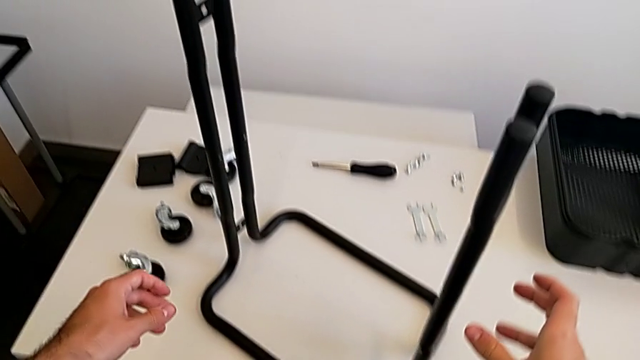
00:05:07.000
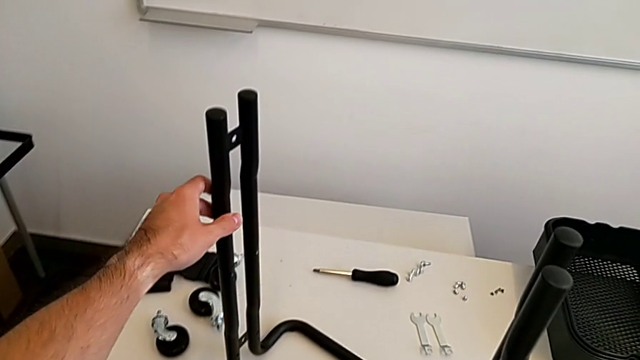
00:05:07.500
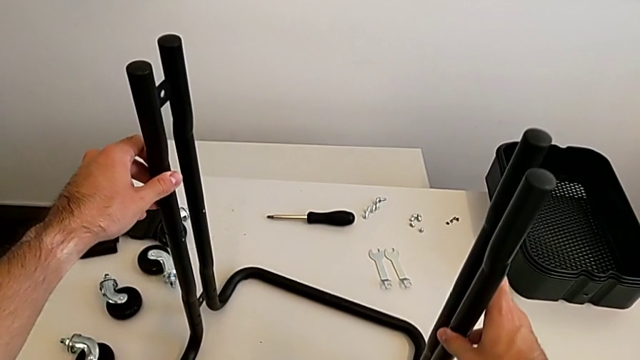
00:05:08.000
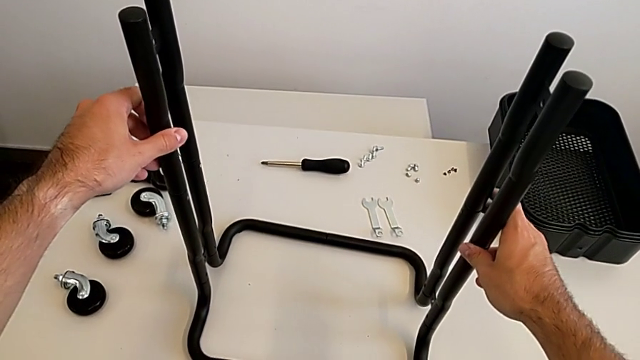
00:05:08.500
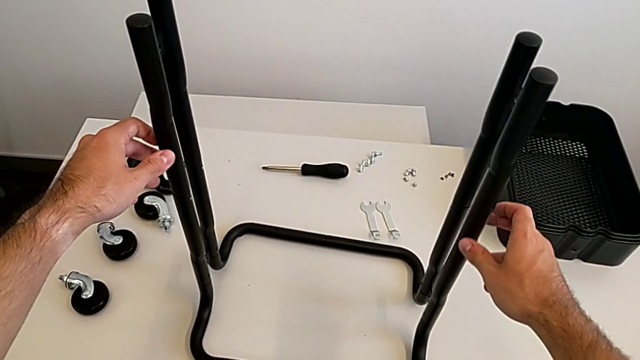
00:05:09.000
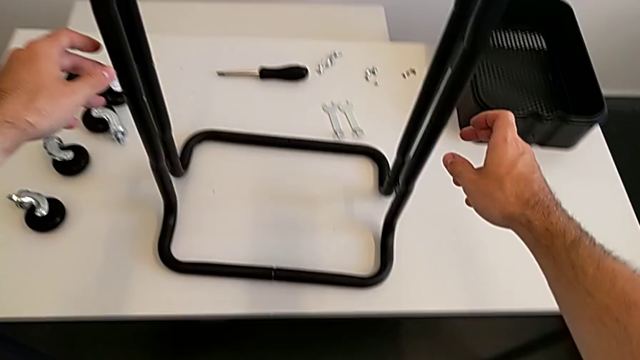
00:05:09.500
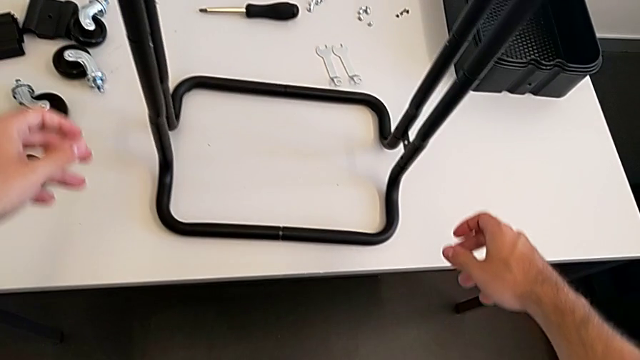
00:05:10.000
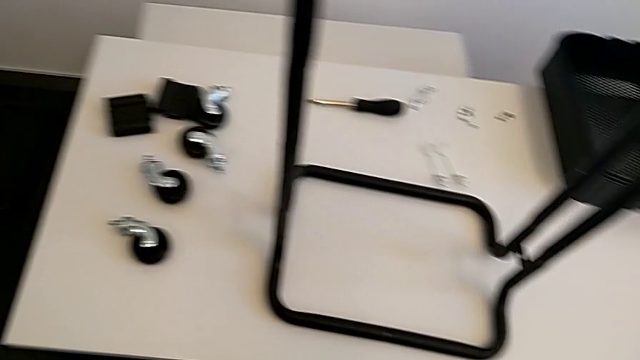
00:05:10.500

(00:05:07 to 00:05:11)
The camera wearer is assembling the side frames onto the base frame. They grab the base and rotate it.

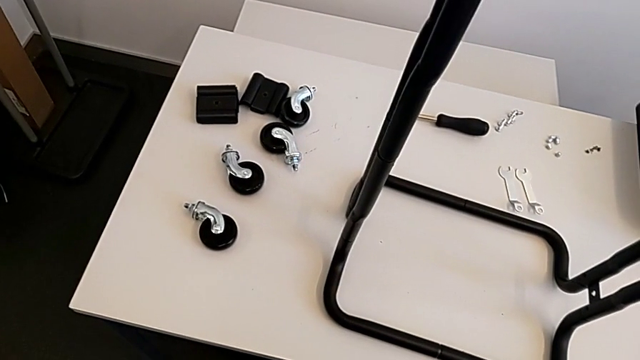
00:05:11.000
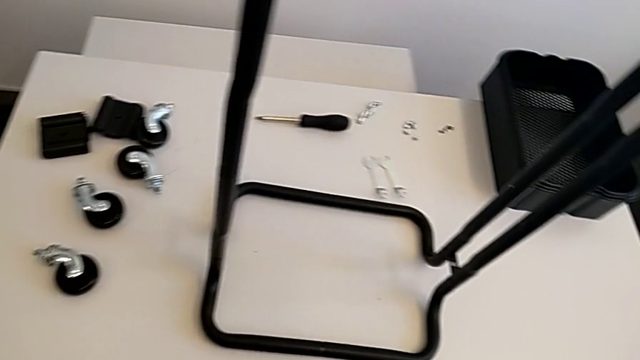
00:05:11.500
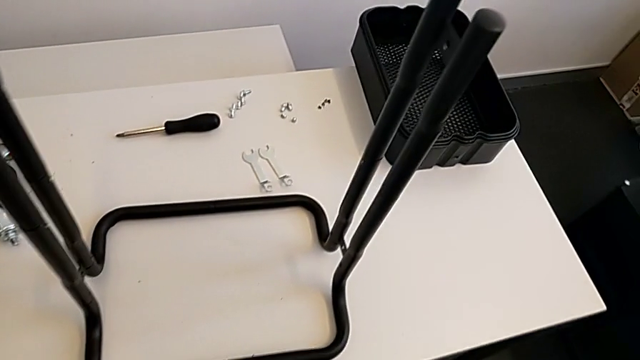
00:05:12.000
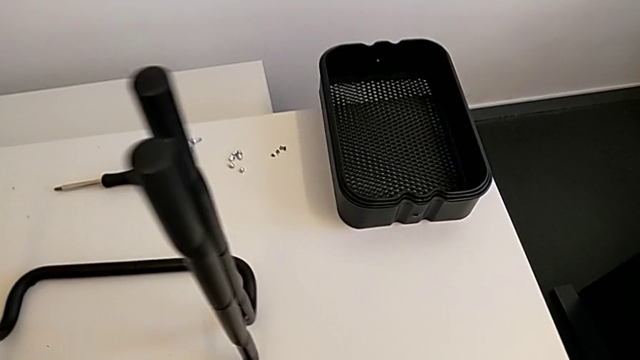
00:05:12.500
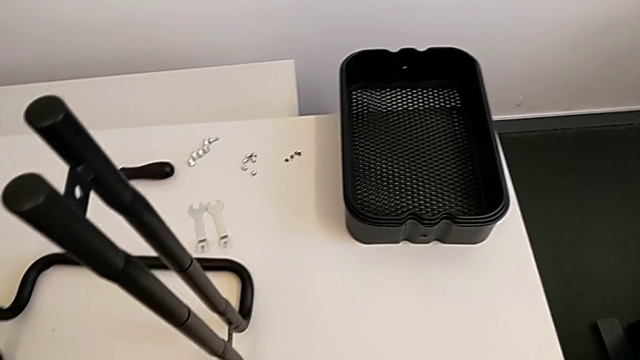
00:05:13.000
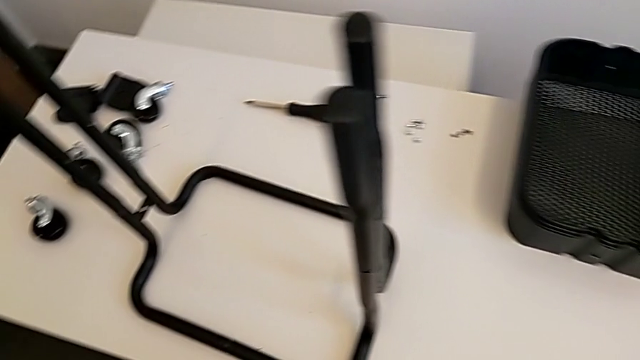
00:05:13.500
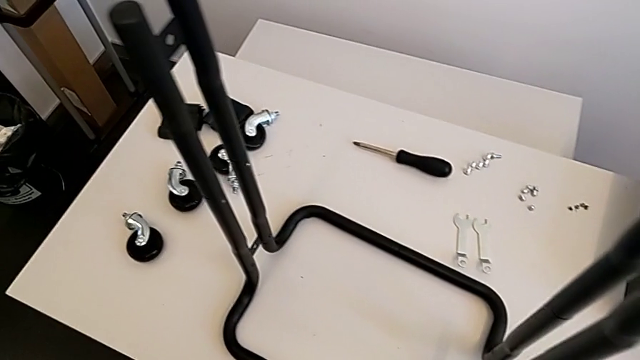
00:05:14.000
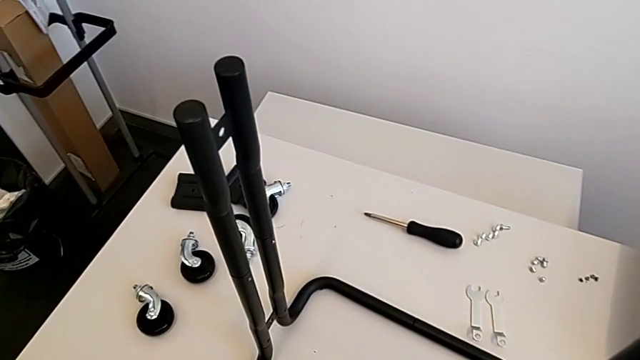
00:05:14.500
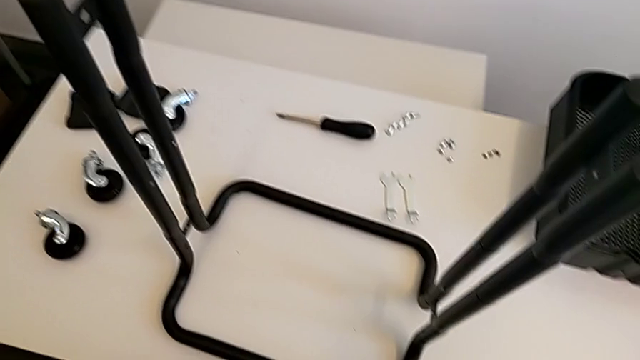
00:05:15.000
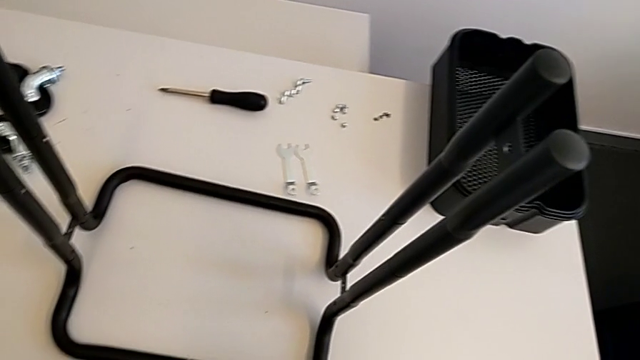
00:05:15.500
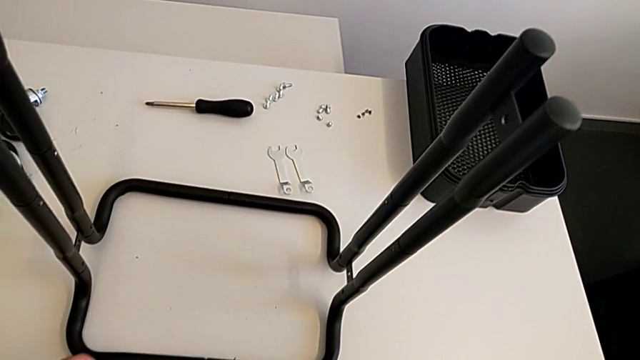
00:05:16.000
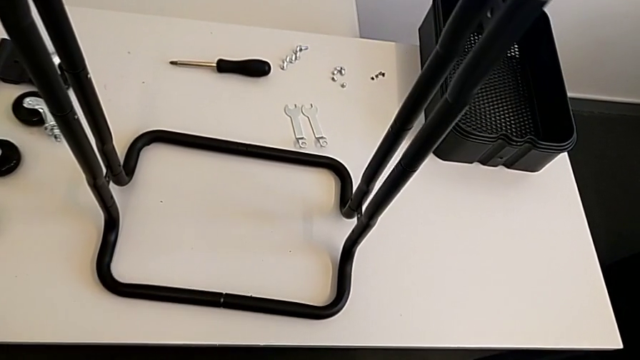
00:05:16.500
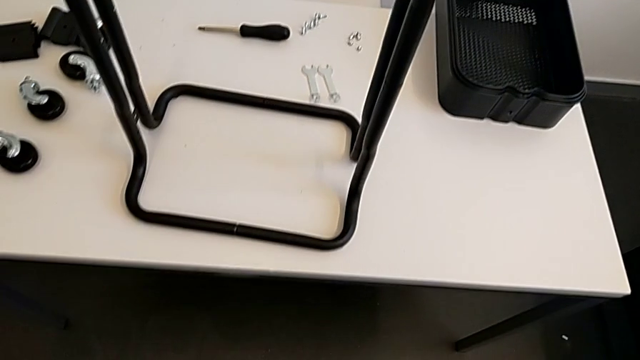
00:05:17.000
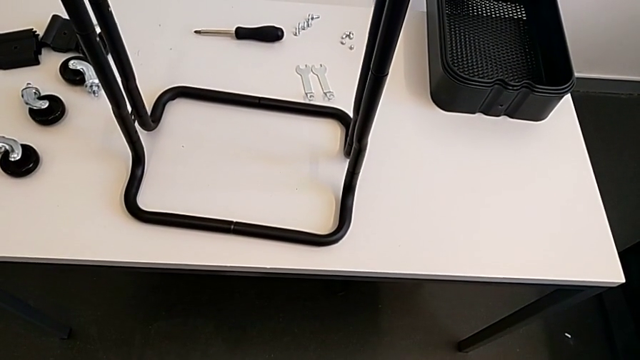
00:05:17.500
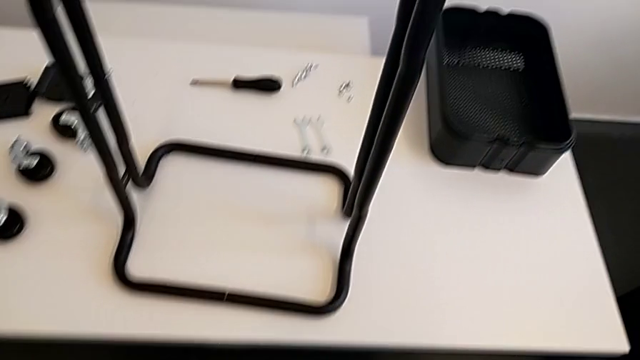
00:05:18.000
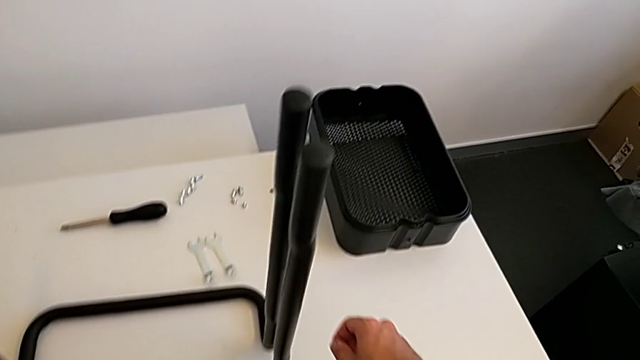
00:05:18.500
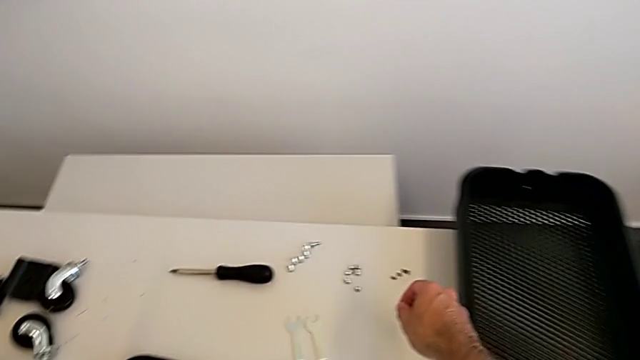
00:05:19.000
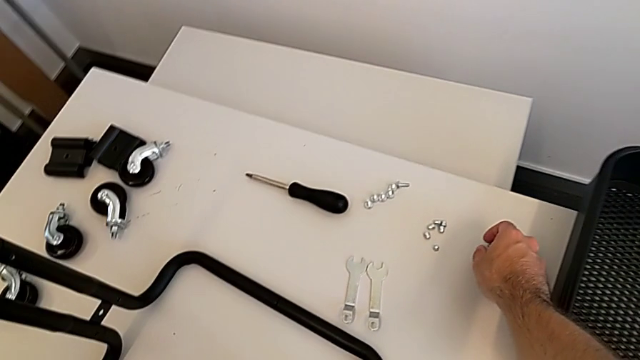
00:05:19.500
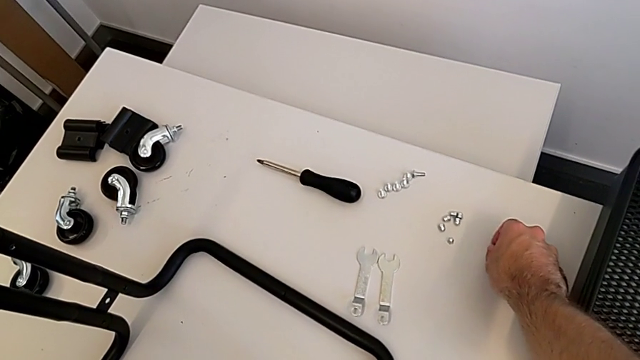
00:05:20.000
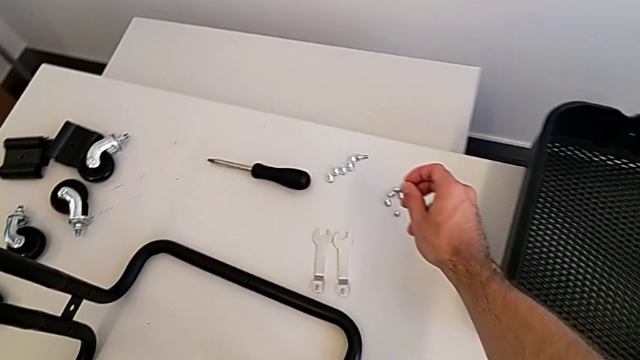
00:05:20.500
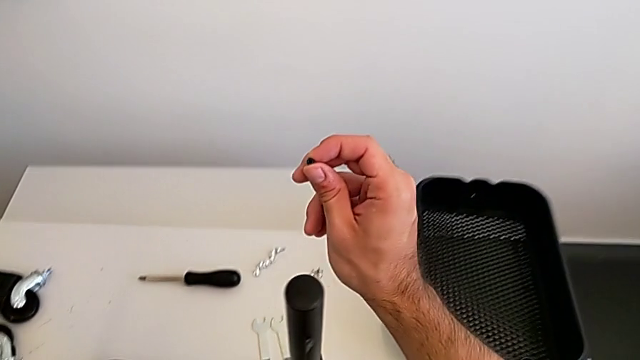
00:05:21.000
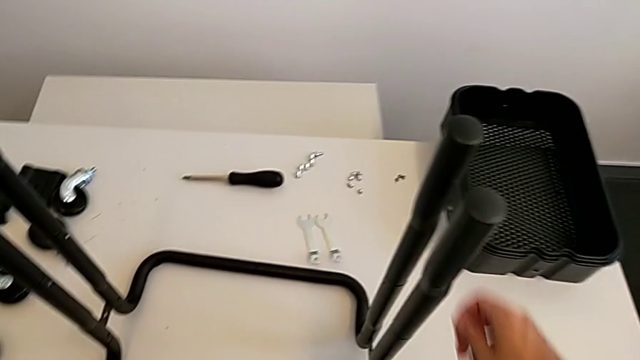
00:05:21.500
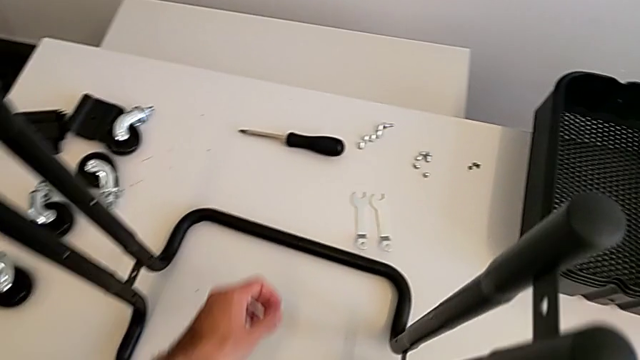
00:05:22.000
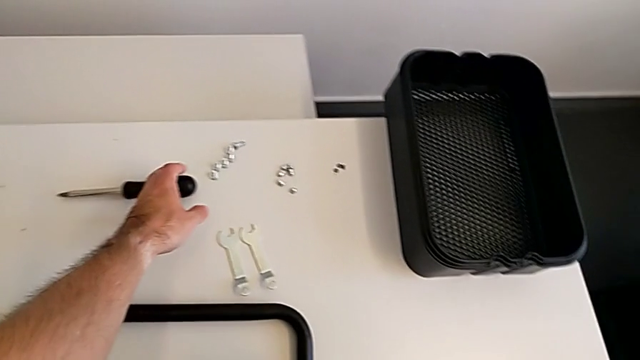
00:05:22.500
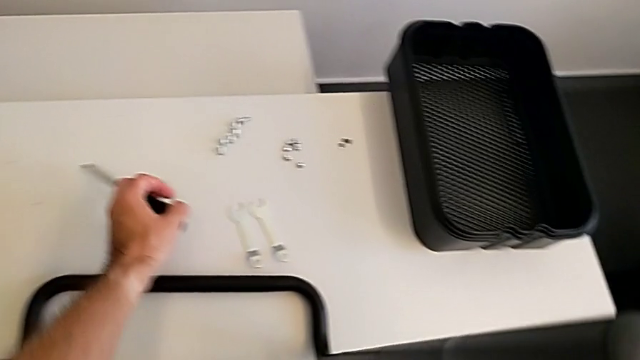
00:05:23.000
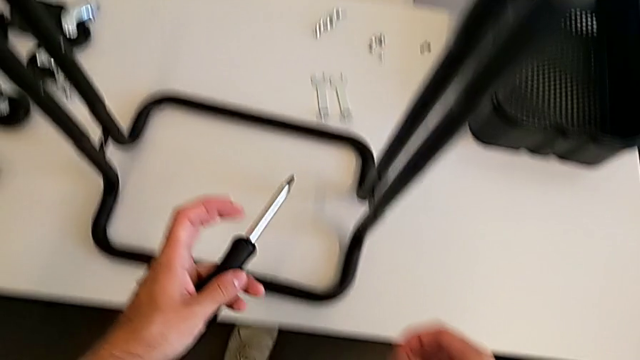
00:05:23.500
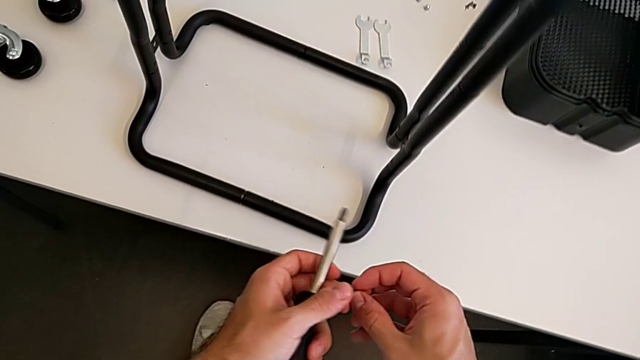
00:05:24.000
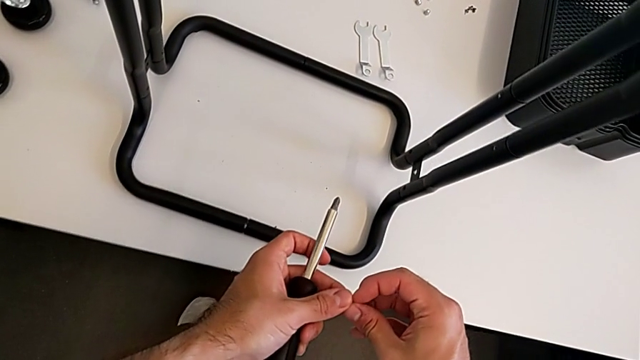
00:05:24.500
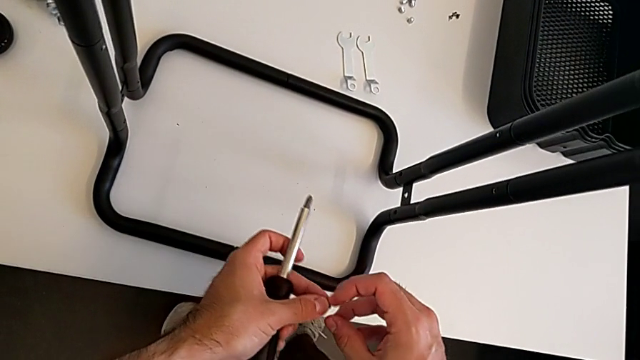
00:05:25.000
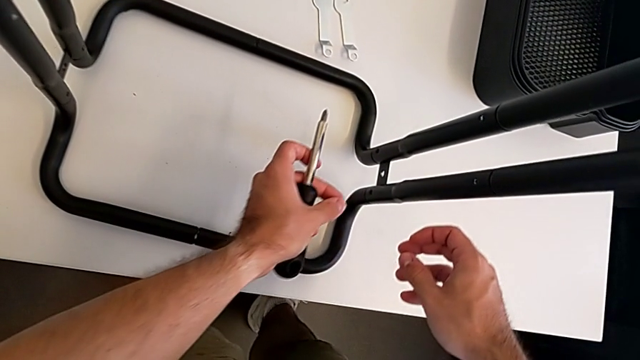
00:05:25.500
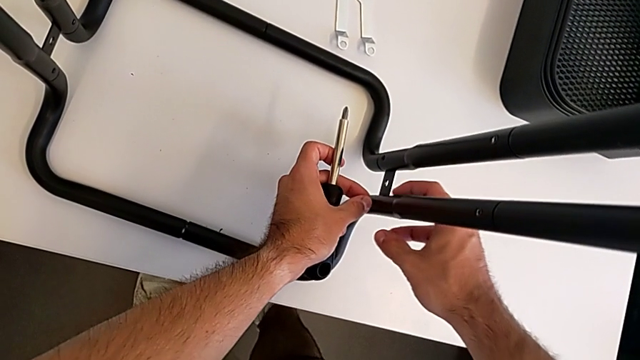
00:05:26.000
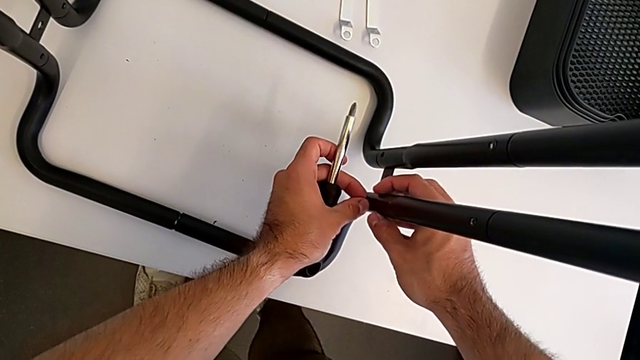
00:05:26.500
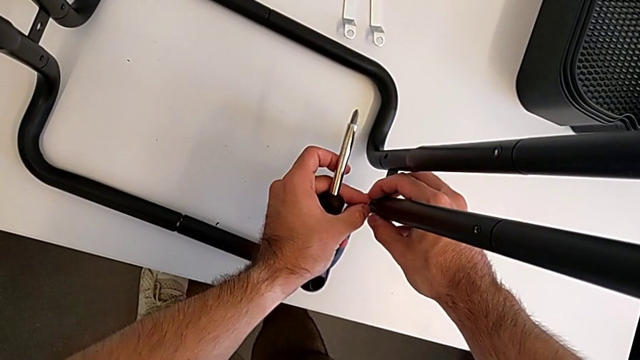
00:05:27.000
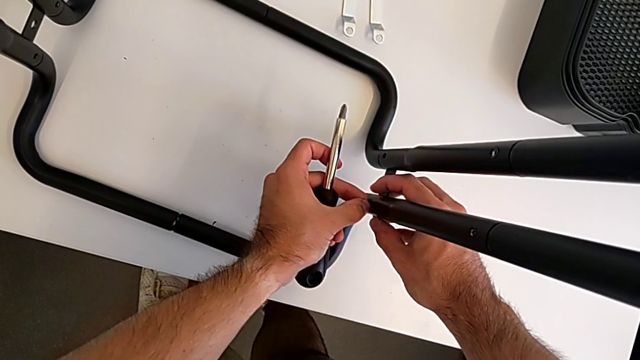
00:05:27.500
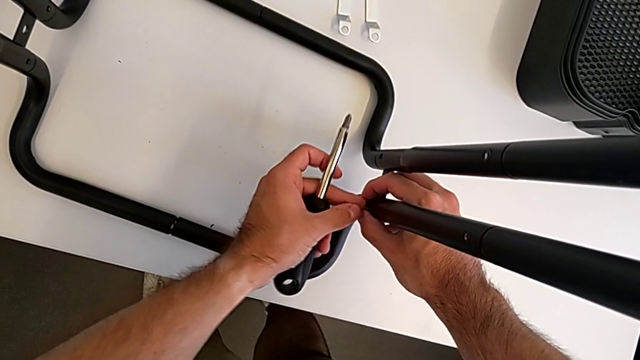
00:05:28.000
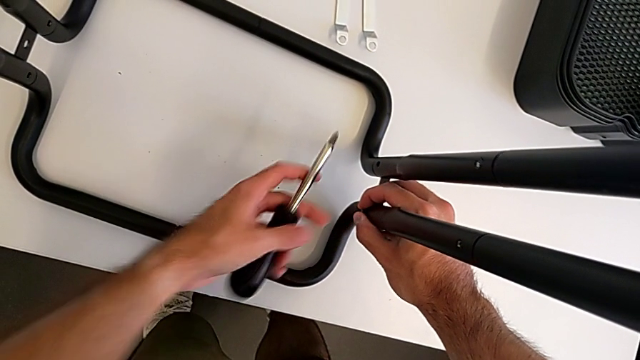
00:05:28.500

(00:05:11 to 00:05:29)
The camera wearer is screwing the two side half frames. They grab the screw, grab the screwdriver and insert the right screw.
